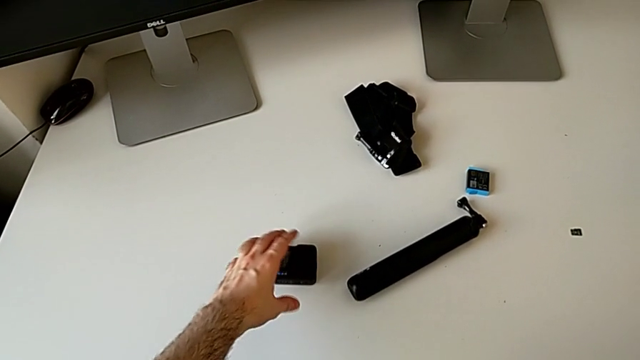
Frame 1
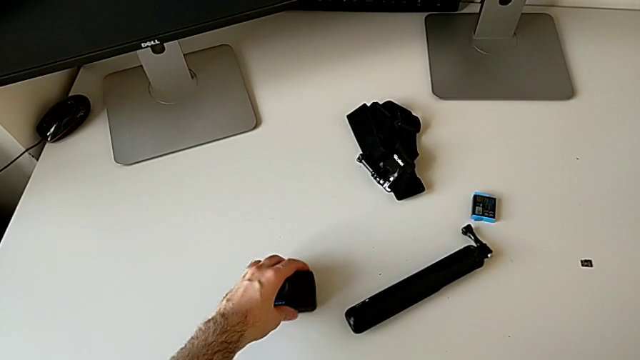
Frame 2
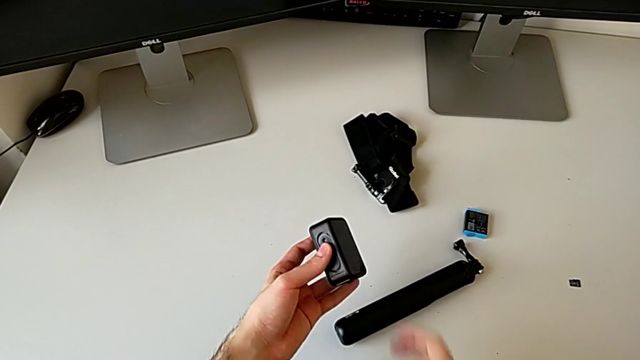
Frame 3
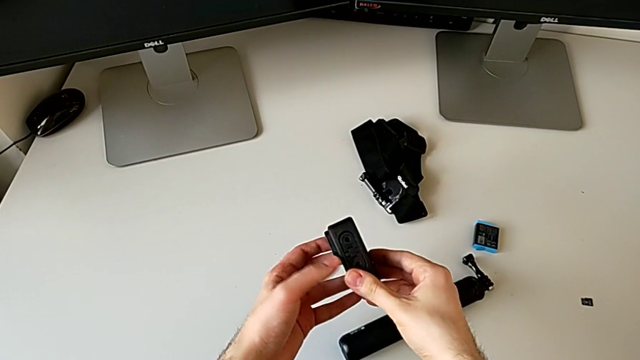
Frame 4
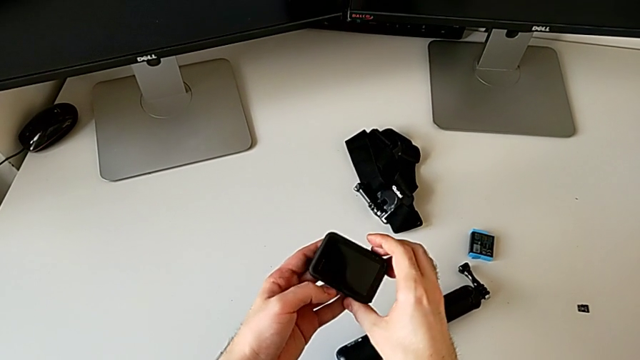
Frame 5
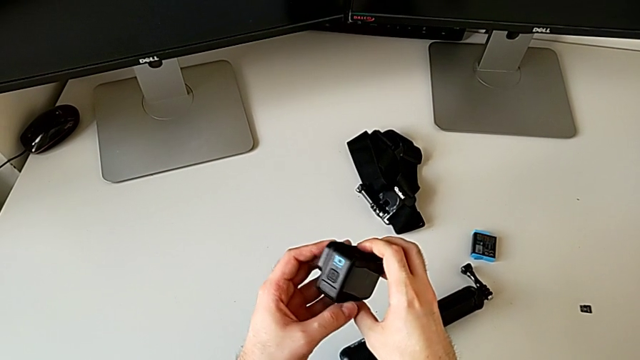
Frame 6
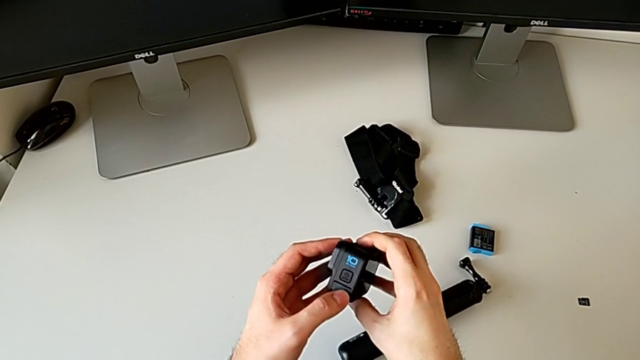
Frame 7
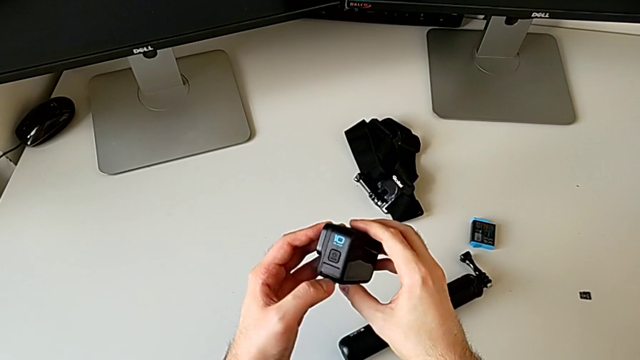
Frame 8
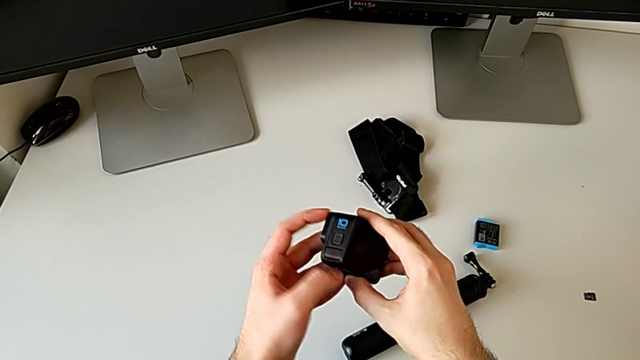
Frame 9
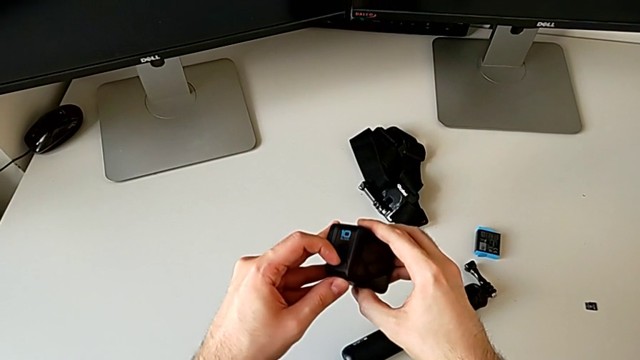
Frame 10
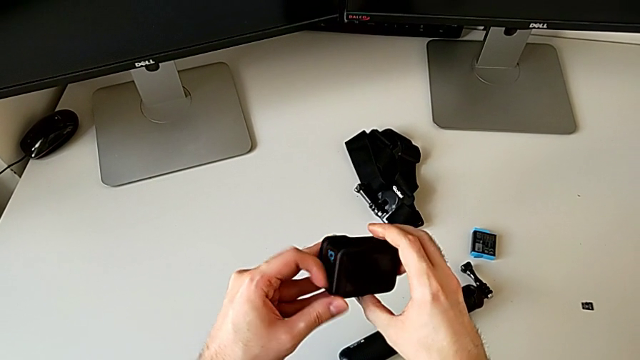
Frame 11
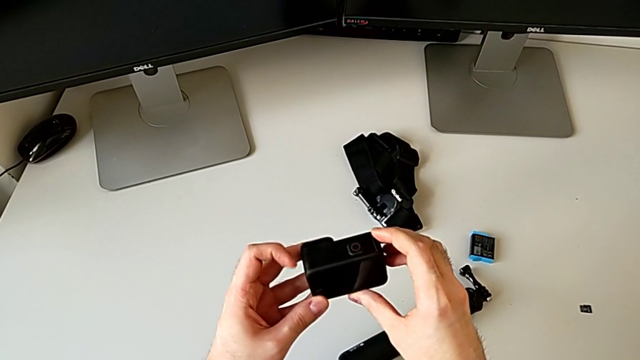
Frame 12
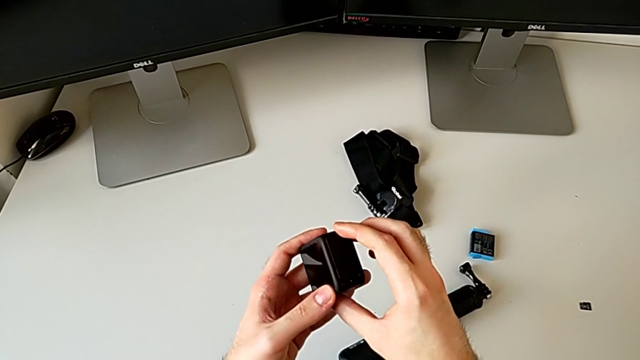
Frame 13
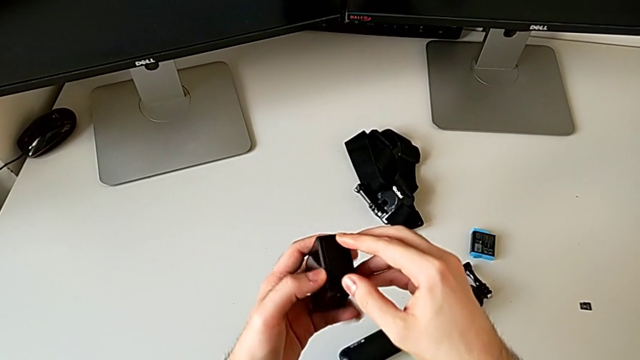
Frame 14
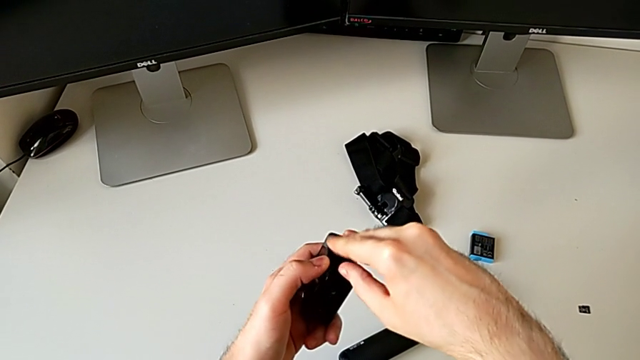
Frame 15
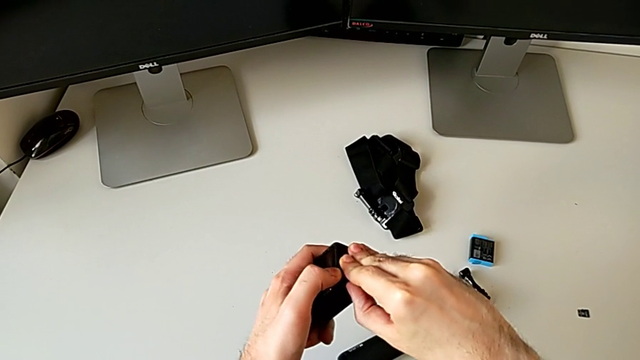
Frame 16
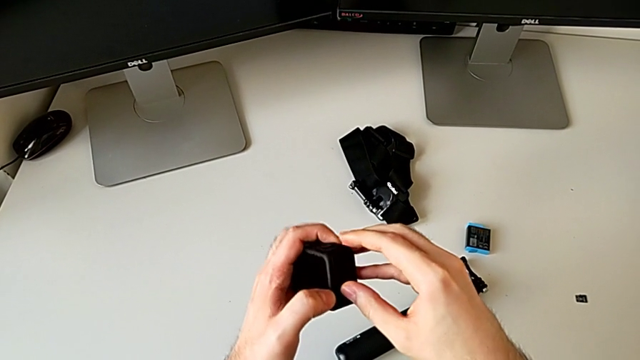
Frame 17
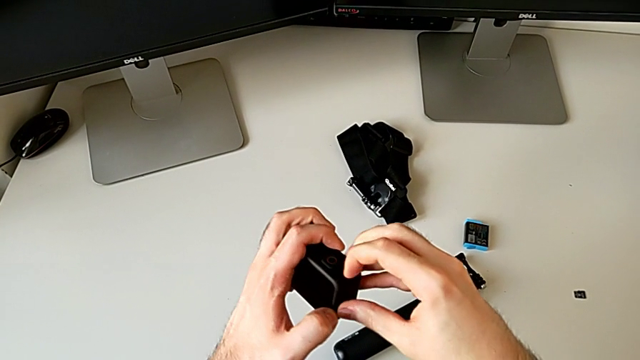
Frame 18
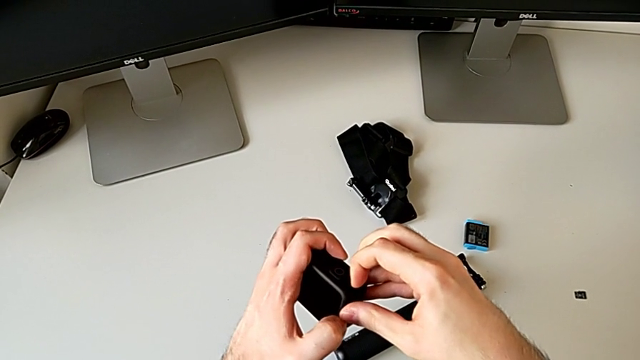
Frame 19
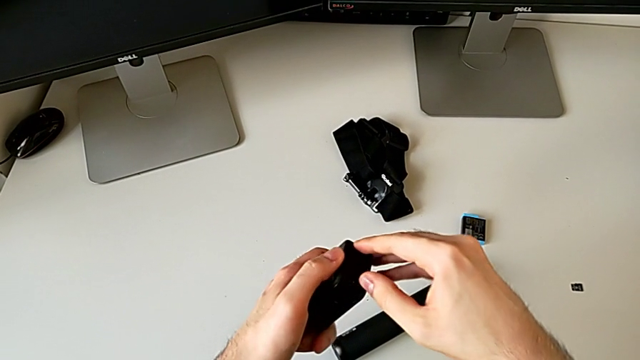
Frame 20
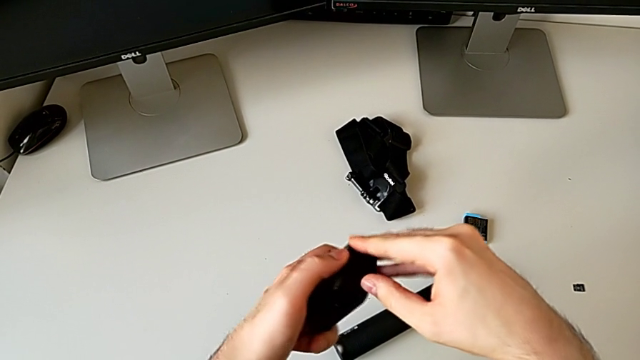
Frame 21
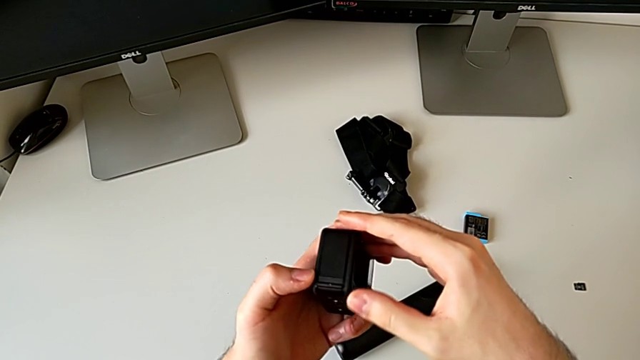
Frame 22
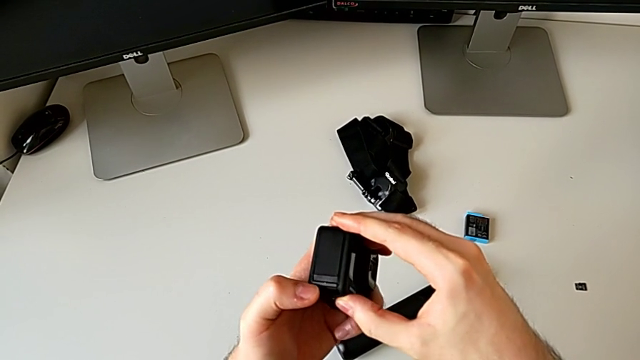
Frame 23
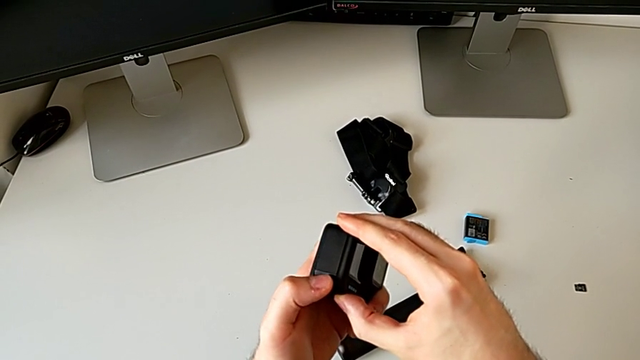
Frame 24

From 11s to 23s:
The camera wearer is changing the battery of the GoPro. They grab the GoPro, pull the black battery door and inspect the GoPro.

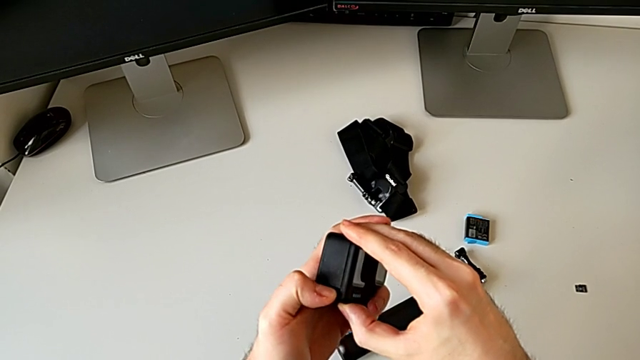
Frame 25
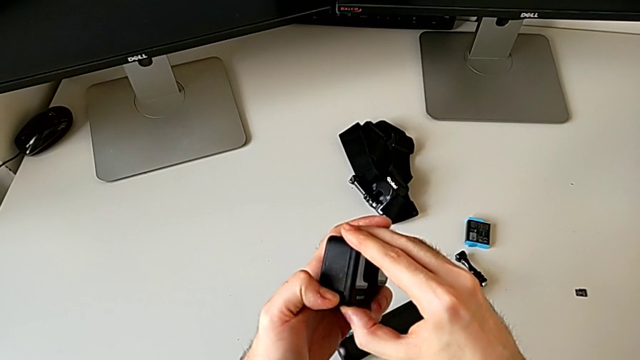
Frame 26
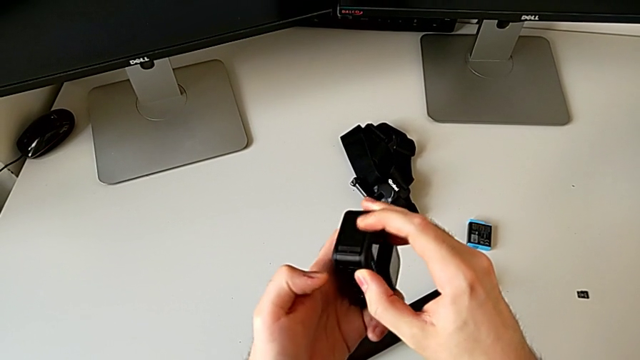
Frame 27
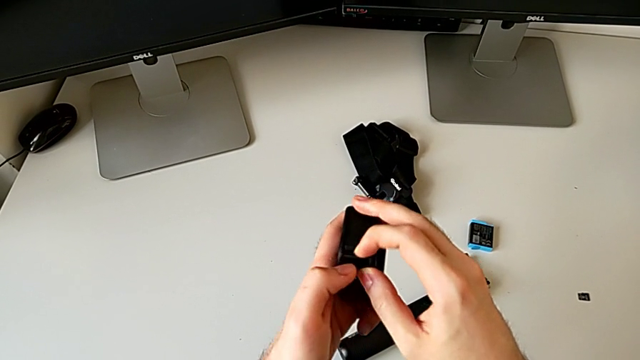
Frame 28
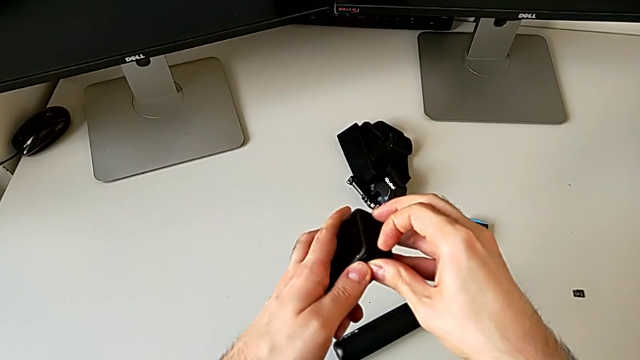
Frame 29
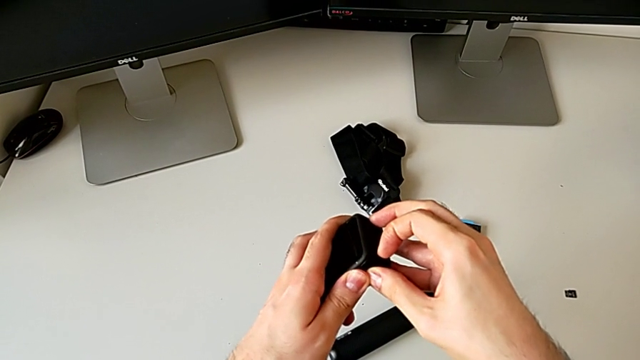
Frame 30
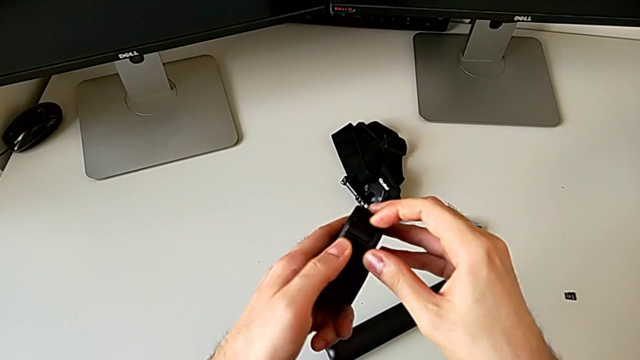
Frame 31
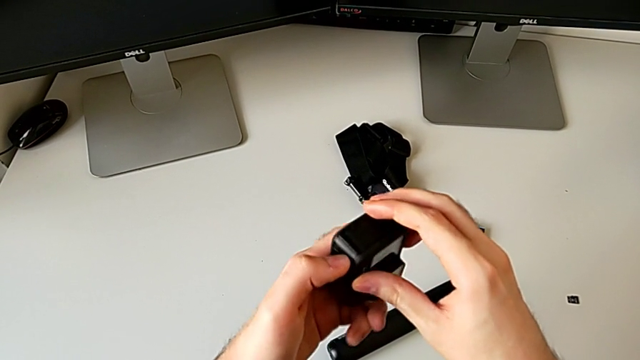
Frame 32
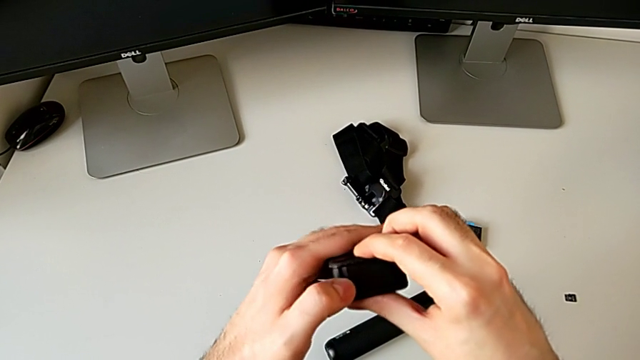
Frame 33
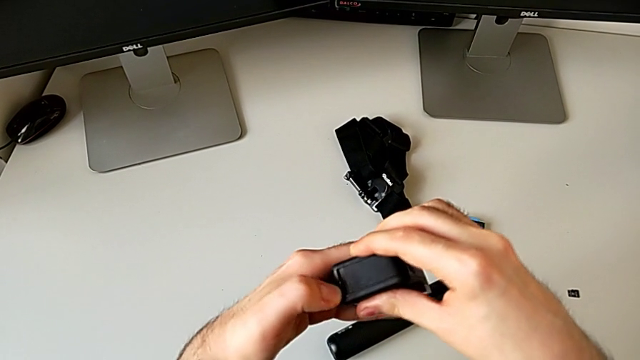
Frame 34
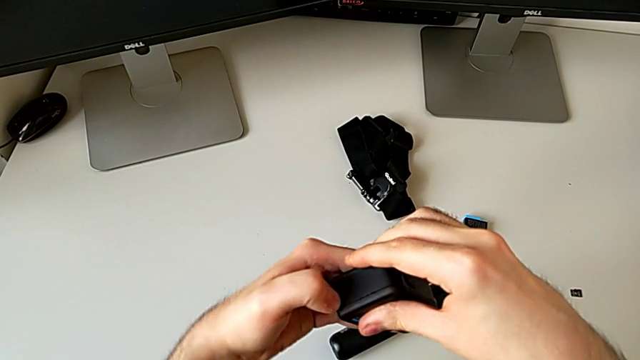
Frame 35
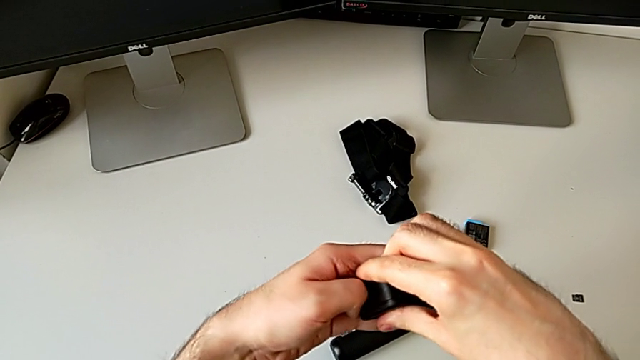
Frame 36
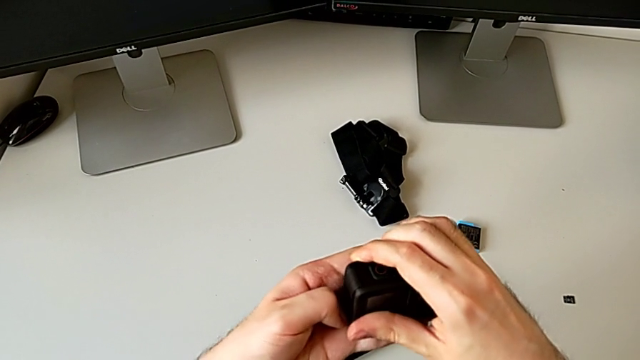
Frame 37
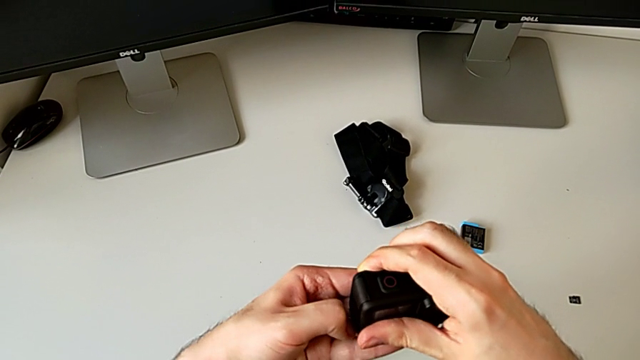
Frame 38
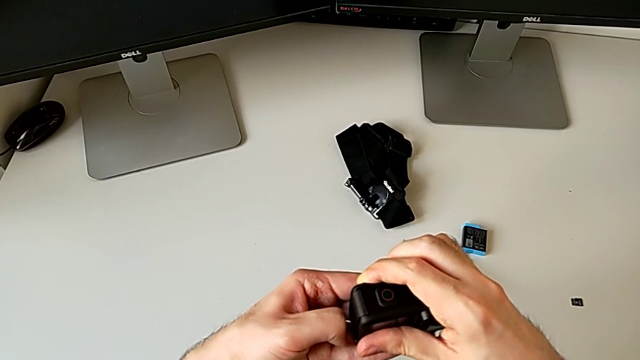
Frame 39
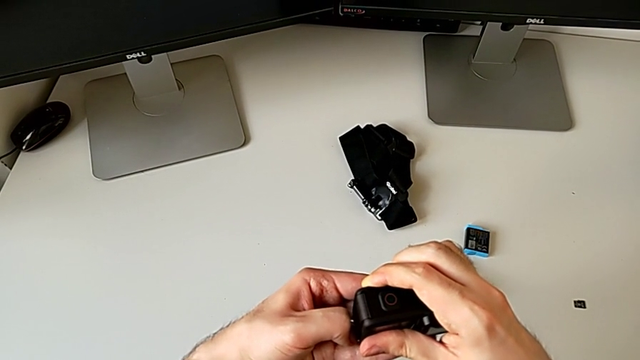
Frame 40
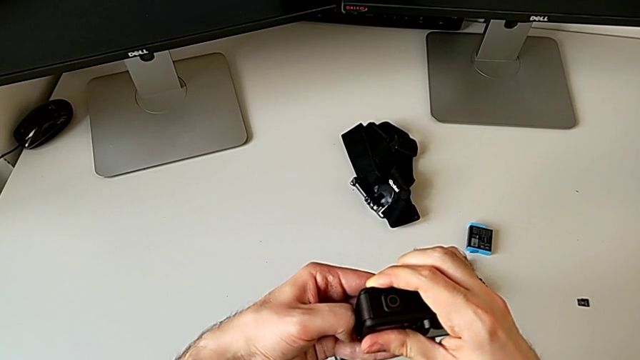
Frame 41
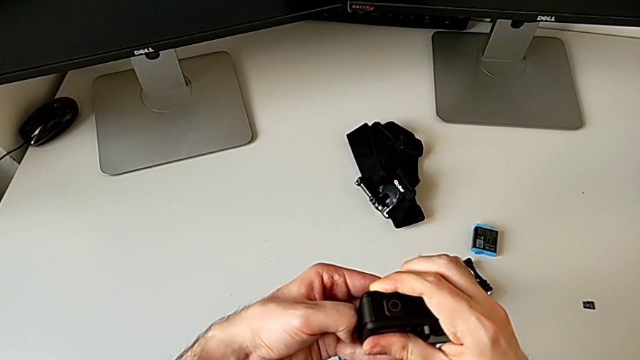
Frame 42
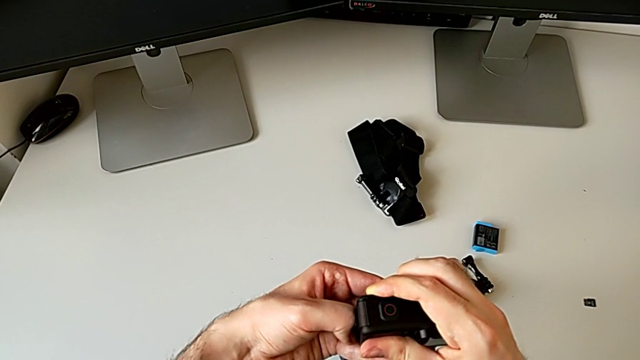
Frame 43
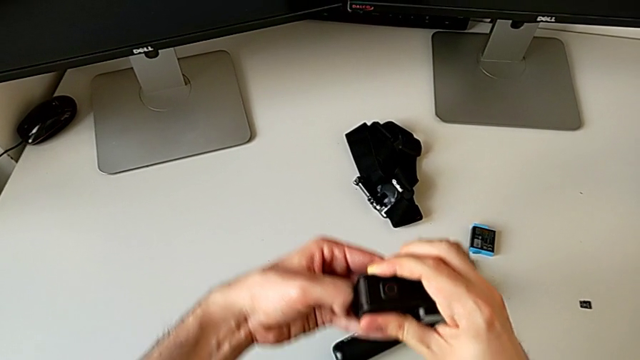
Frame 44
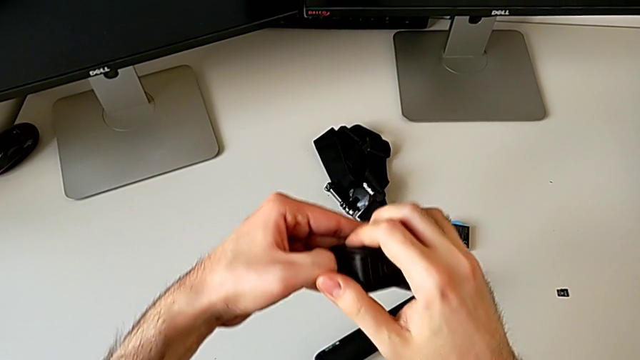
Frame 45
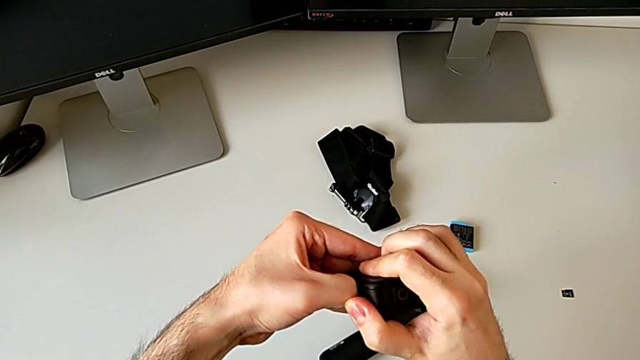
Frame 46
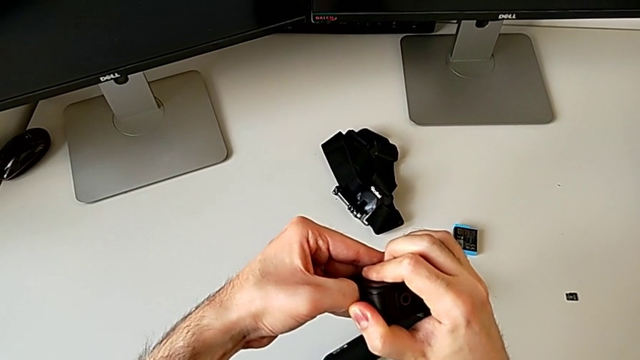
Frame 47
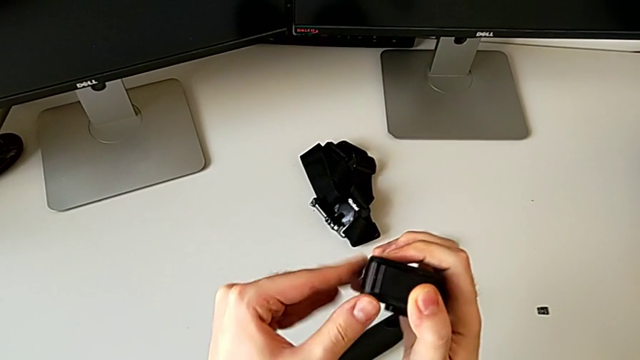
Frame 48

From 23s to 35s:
The camera wearer is changing the battery of the GoPro. They pull the battery door.
